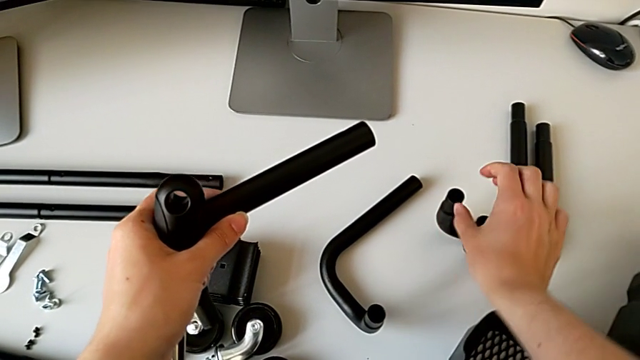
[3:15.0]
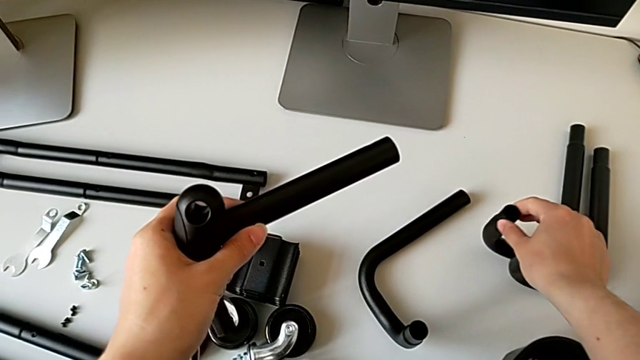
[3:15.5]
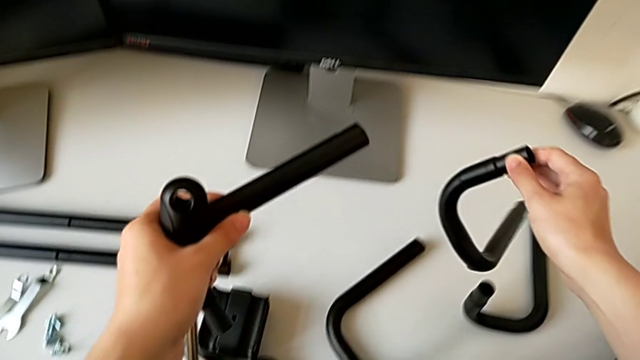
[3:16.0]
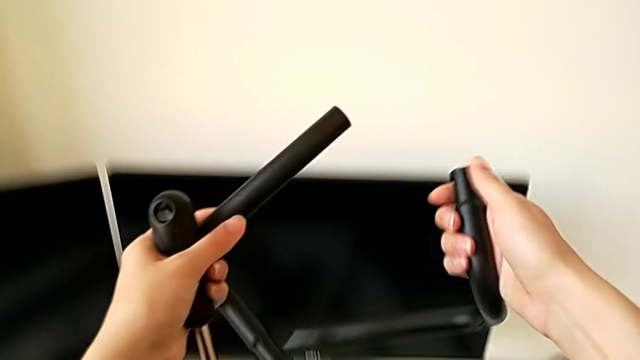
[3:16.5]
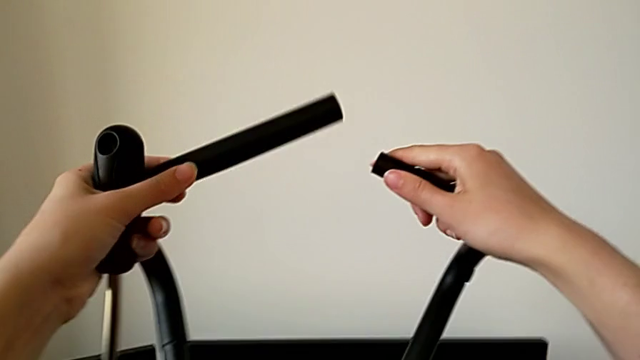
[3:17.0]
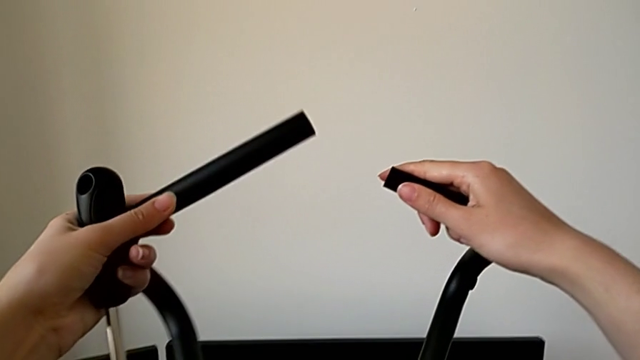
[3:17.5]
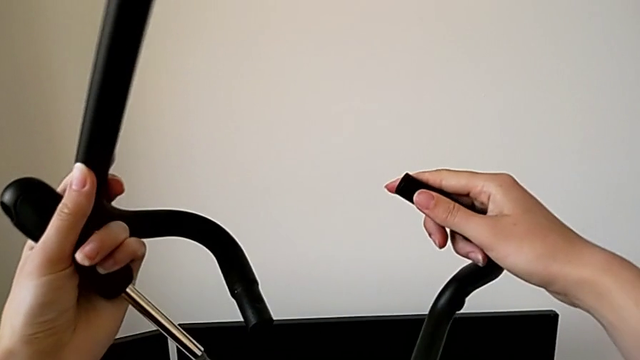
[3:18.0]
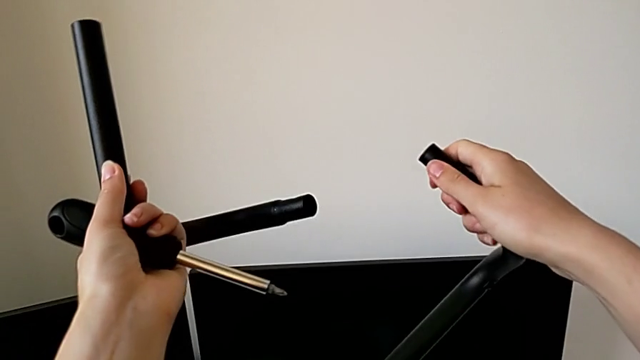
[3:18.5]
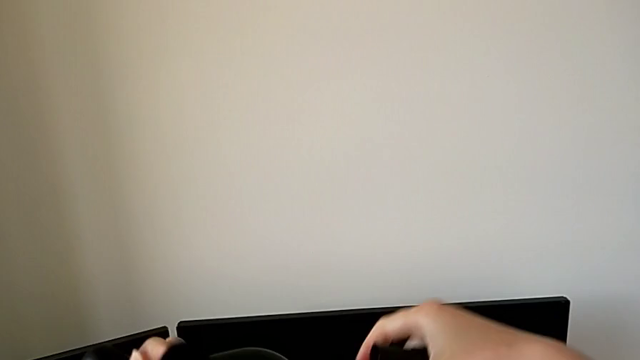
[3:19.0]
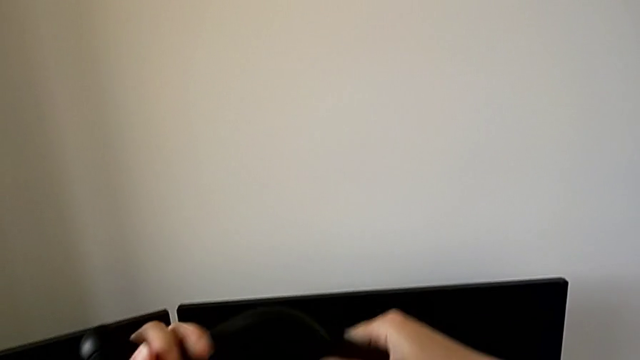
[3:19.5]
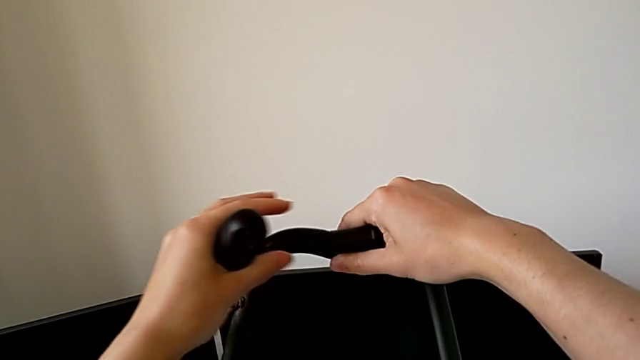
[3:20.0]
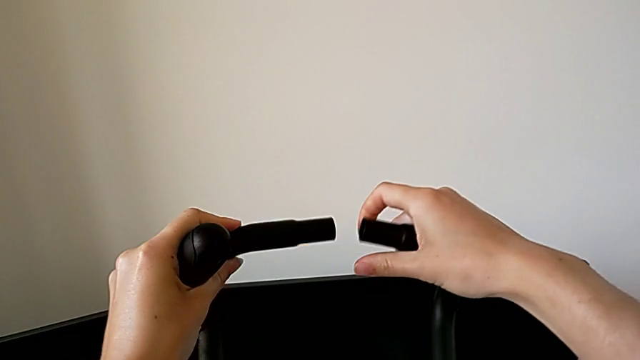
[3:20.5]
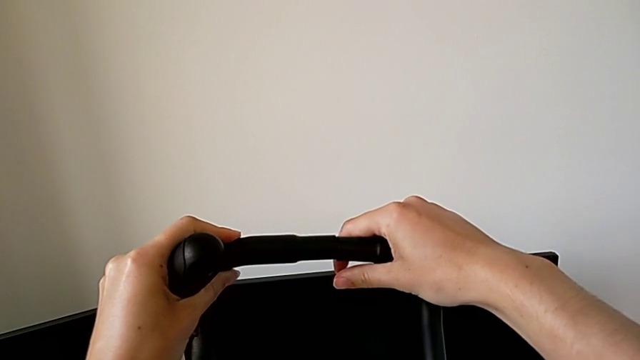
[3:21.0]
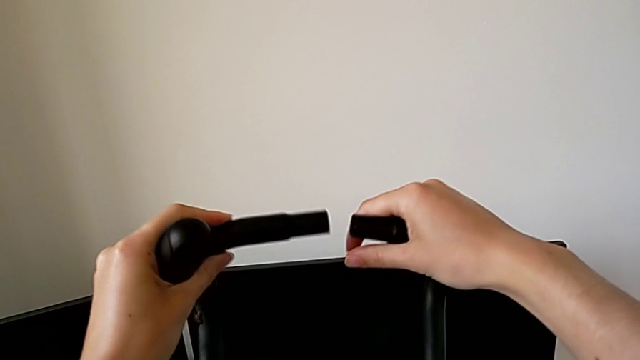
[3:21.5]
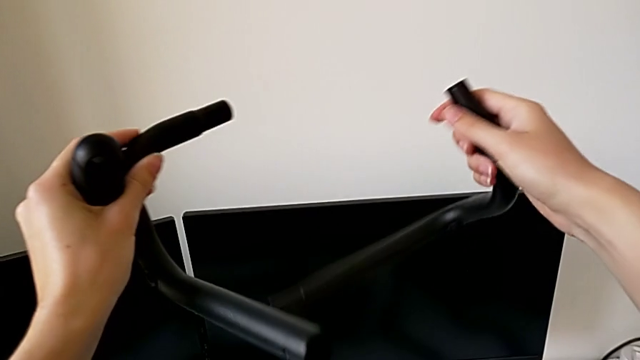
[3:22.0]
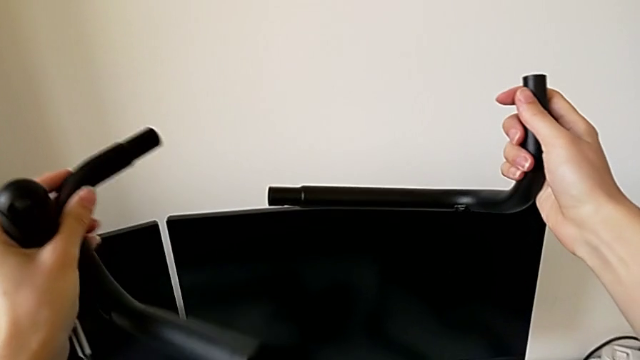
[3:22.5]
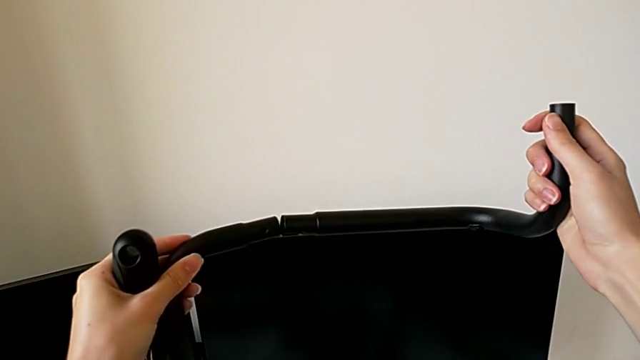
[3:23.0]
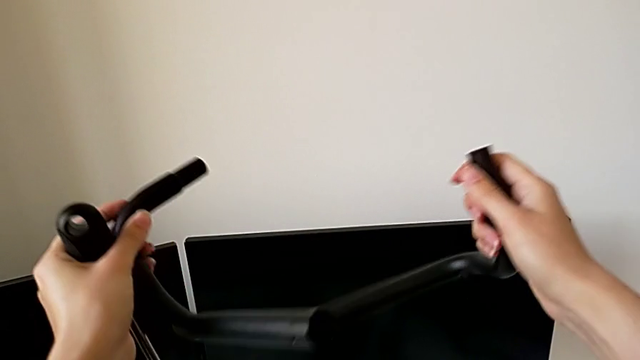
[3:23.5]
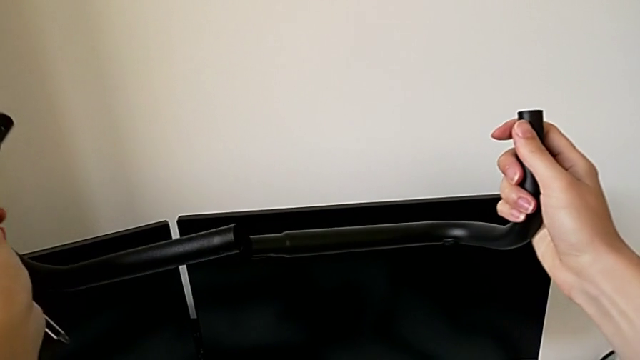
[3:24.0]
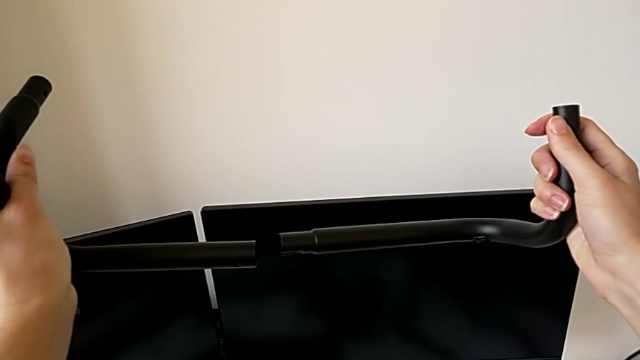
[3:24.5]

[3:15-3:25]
The camera wearer is assembling the half frame. They grab the frame, rotate it and wrongly assemble the half frame.

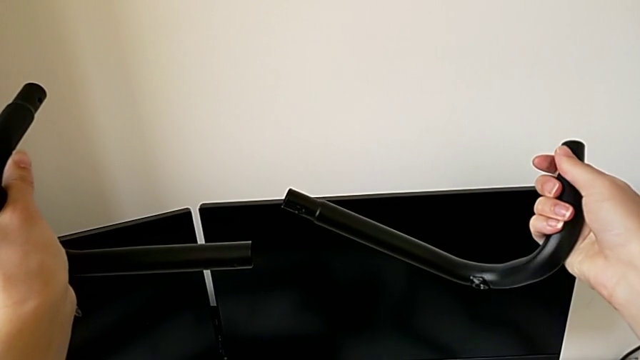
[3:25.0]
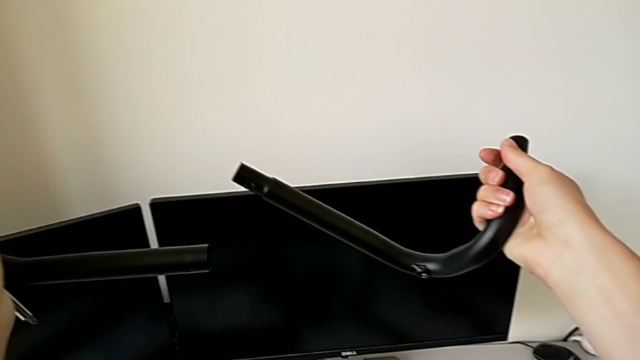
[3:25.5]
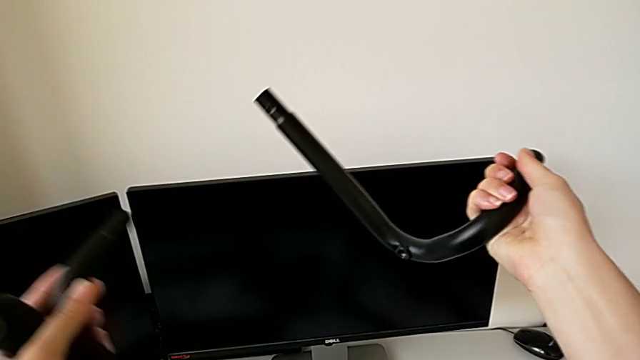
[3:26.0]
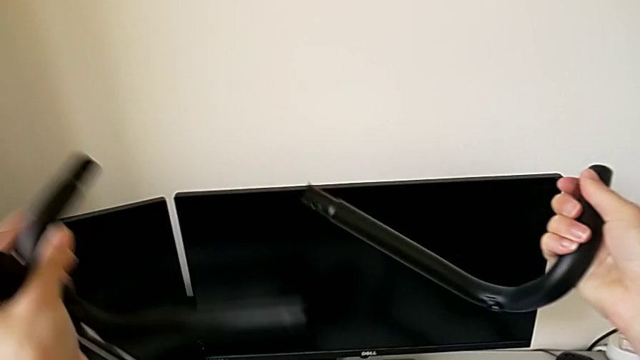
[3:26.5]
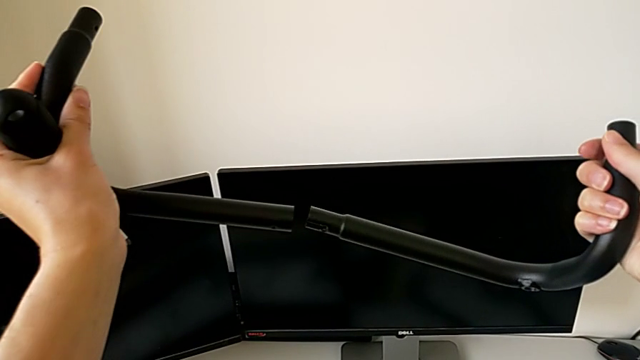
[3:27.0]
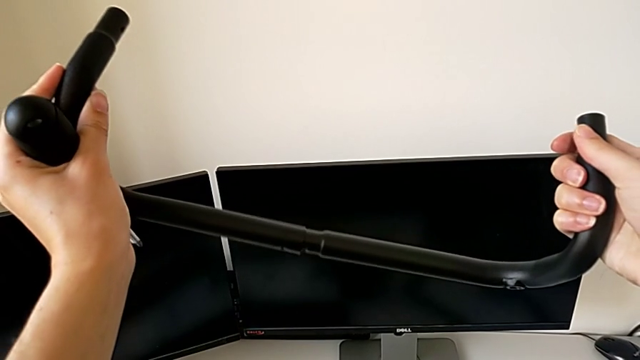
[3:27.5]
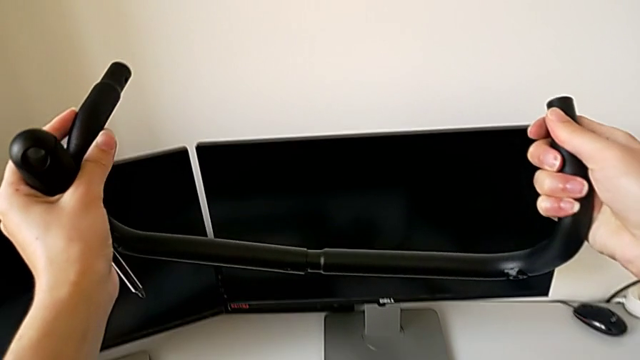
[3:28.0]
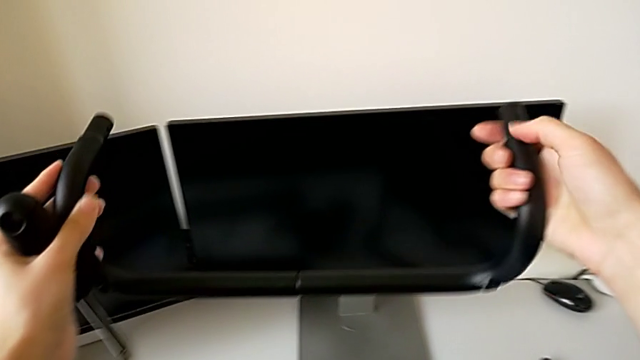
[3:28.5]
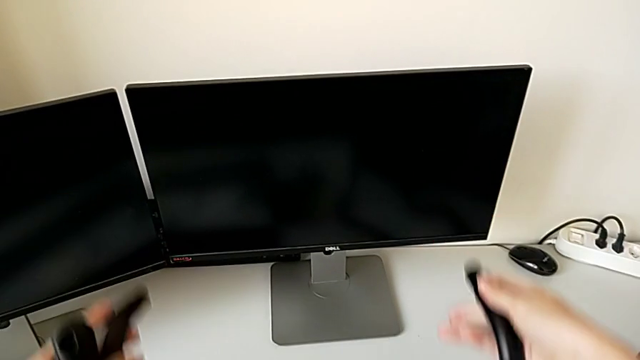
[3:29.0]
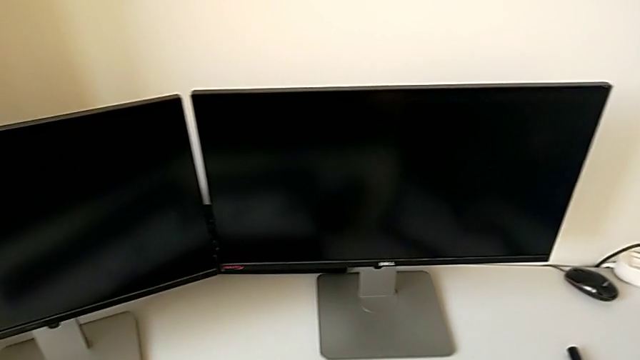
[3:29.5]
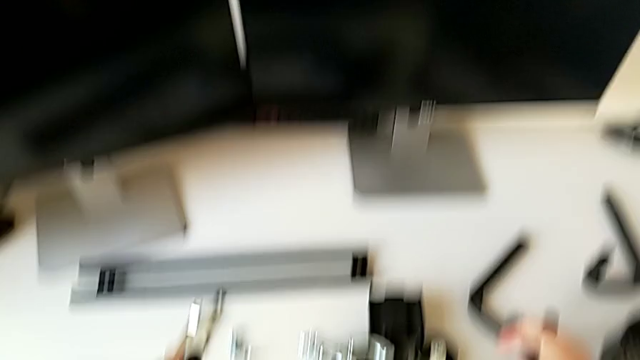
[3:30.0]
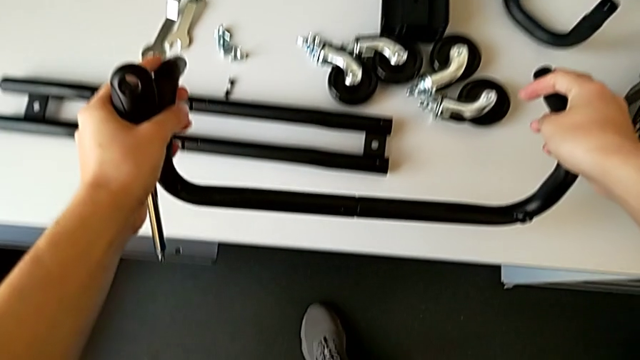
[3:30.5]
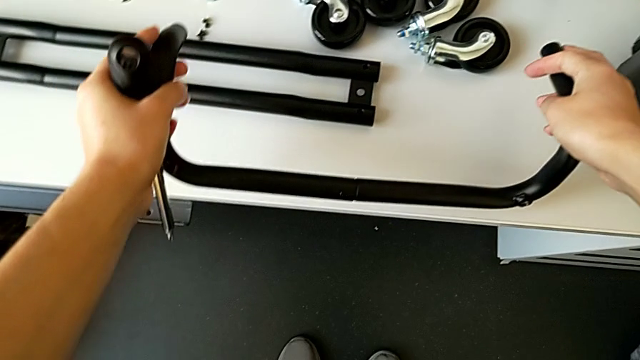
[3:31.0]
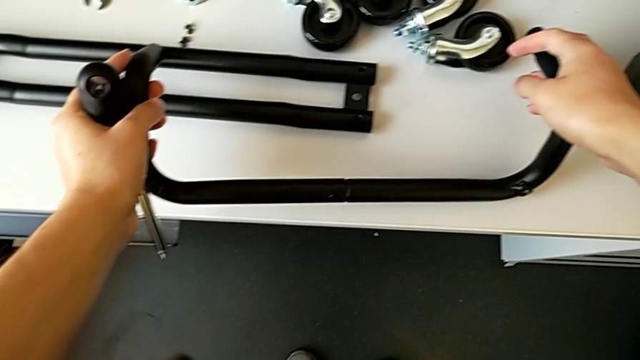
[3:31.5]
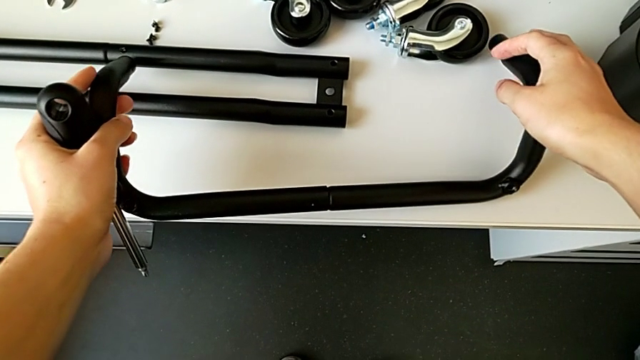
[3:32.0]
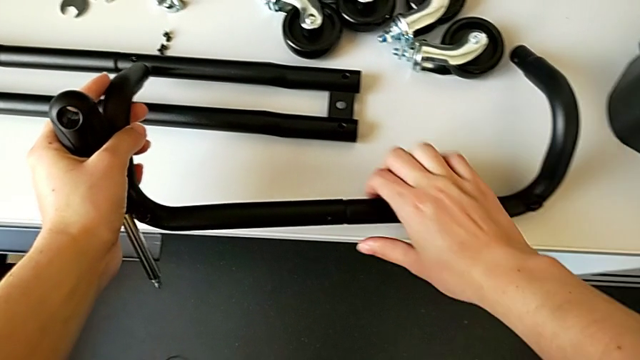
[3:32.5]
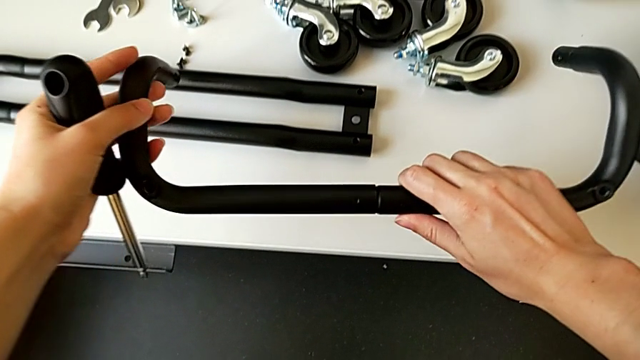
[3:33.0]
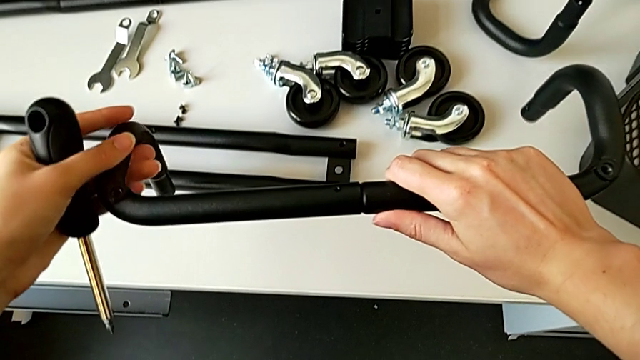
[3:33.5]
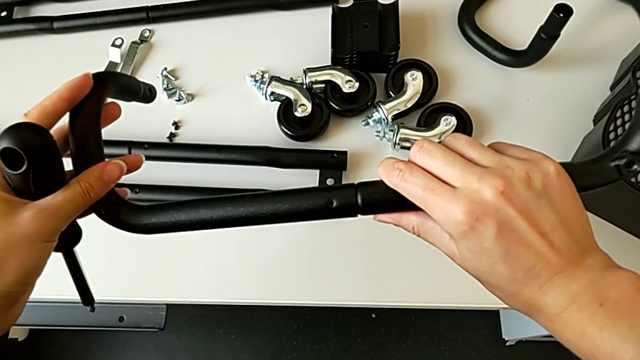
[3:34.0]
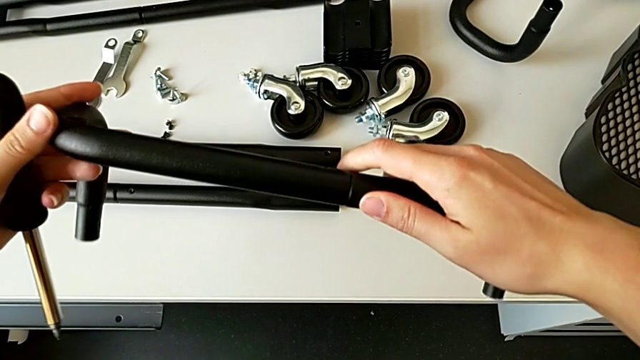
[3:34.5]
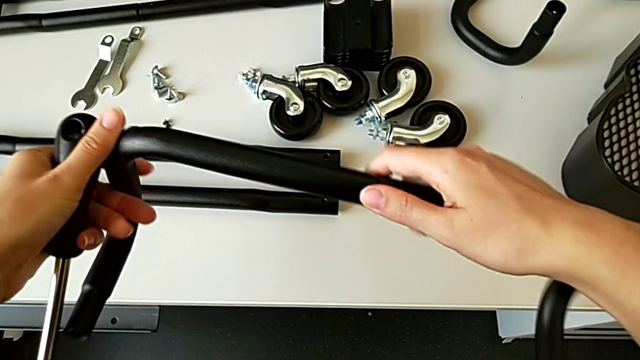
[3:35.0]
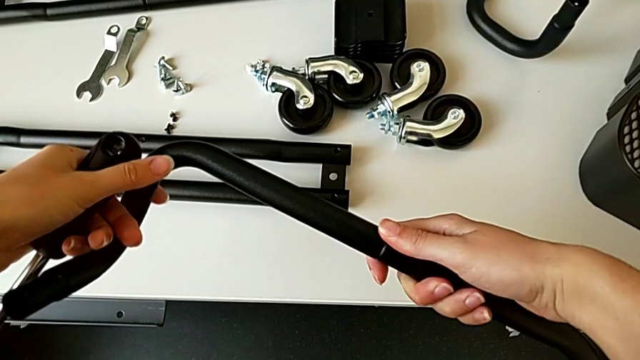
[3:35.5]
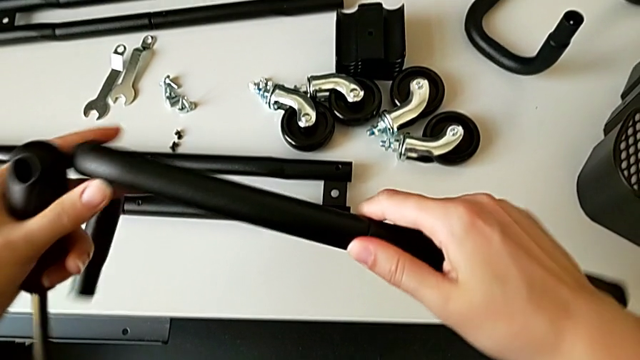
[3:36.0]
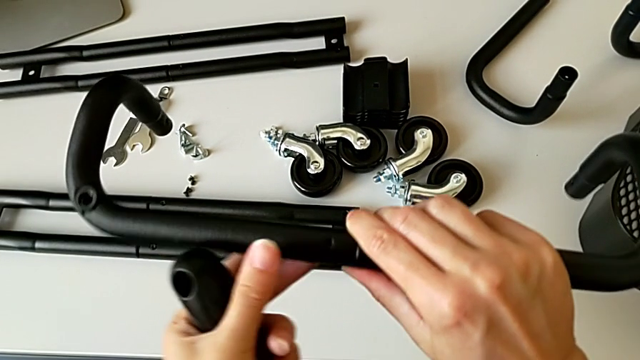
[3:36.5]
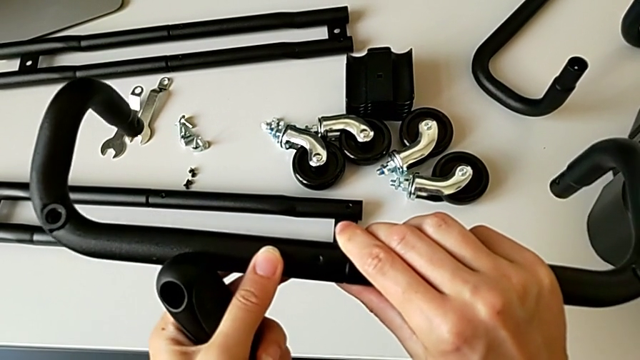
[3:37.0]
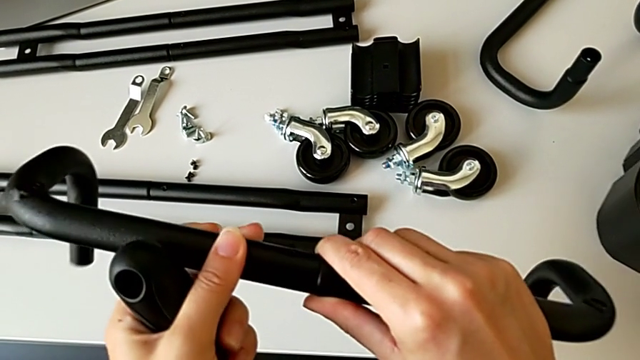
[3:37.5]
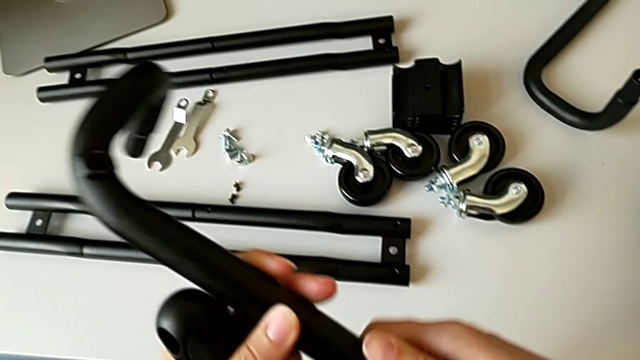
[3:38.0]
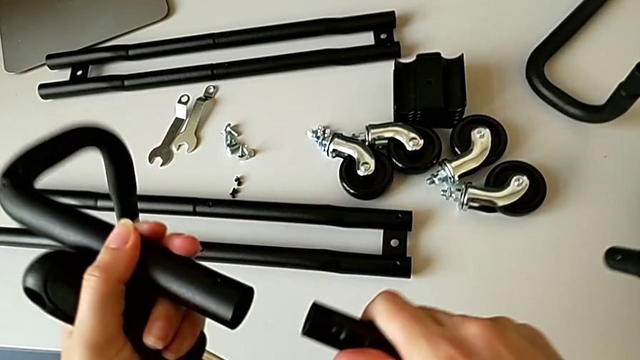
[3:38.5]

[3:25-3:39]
The camera wearer is assembling the half frame. They assemble the first frame, place the frame, lift it and disassemble it.
